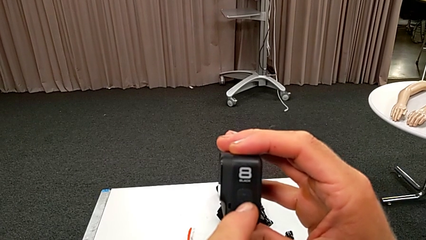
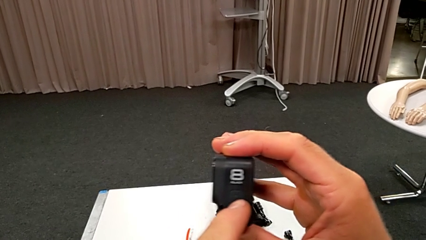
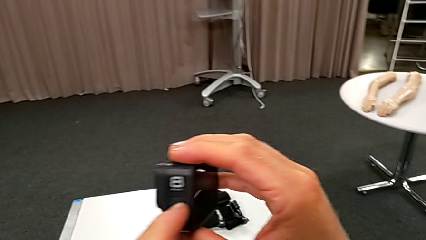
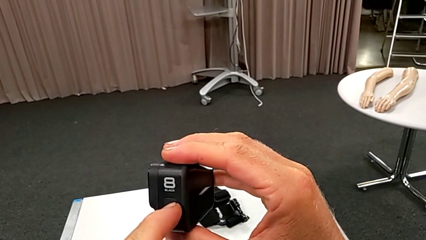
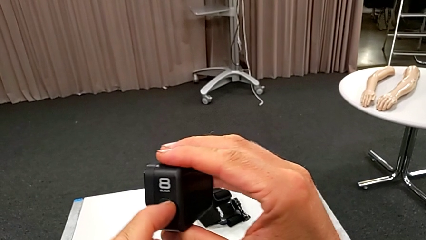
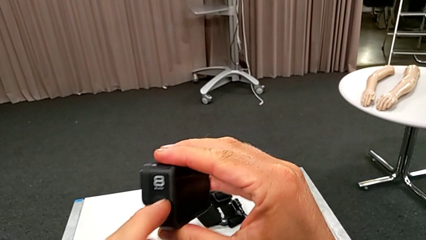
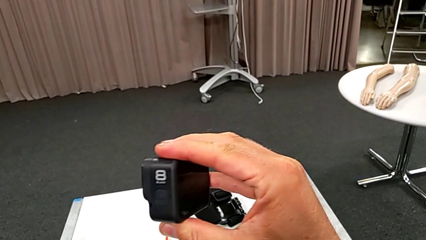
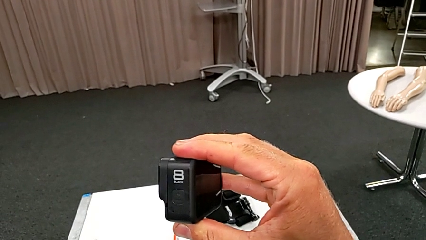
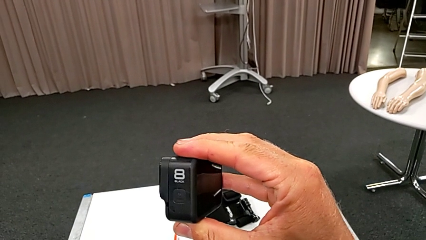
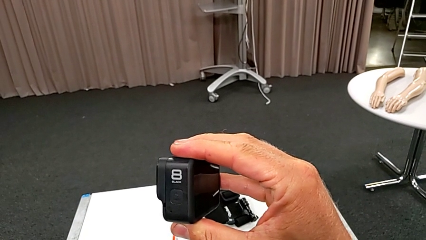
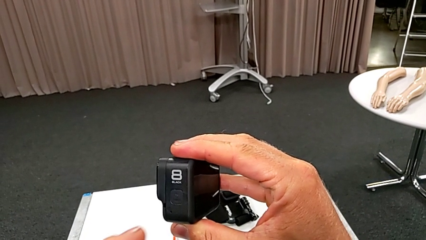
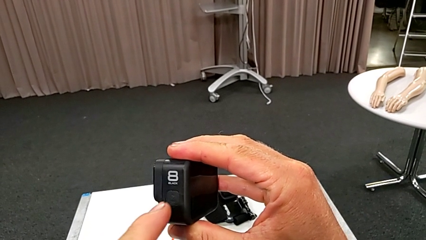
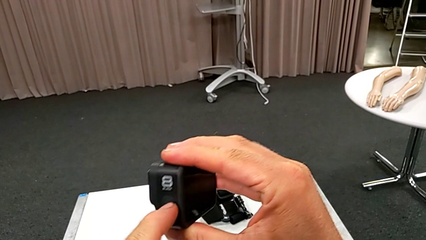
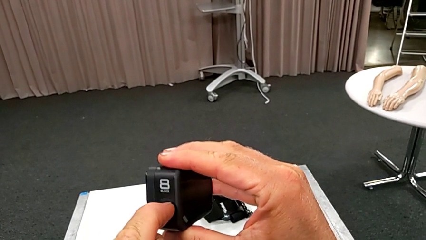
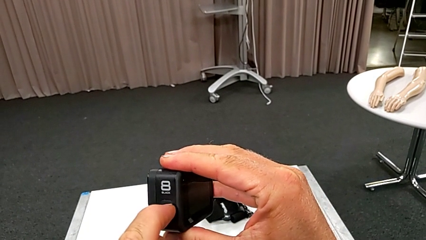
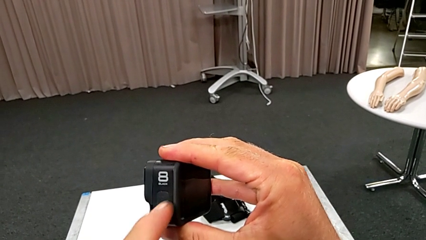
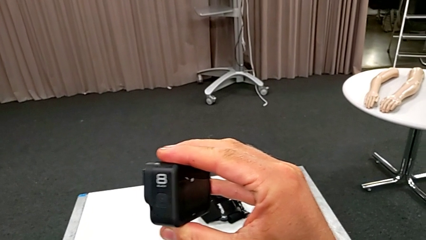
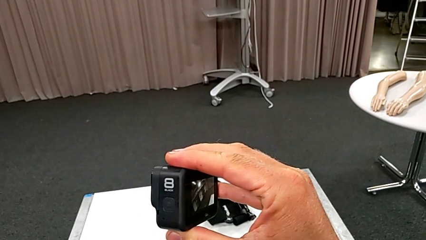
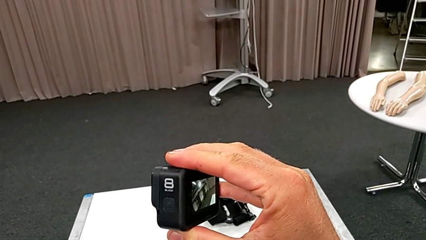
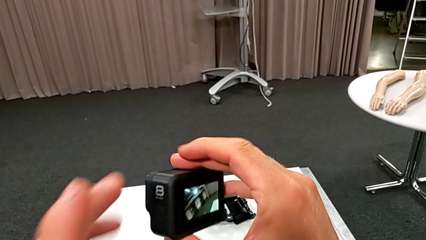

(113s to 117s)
The camera wearer is turning on their GoPro. They press the left button and turn the GoPro.

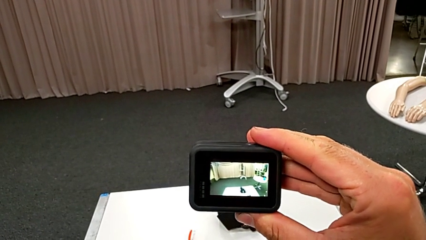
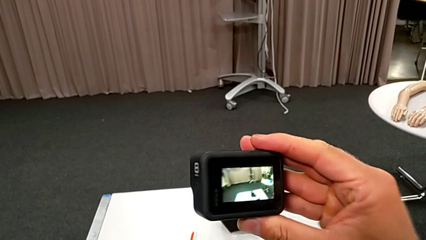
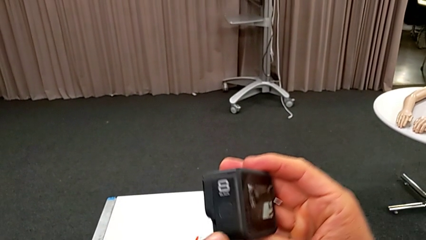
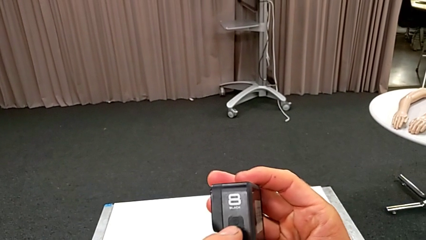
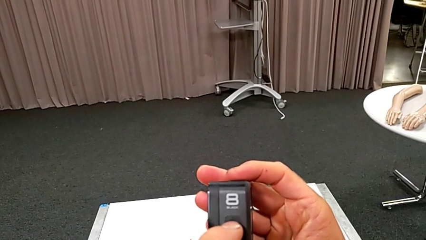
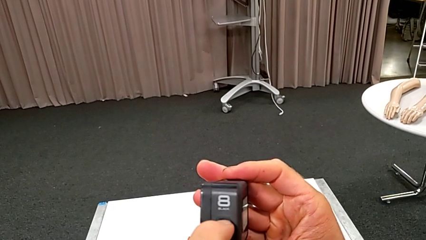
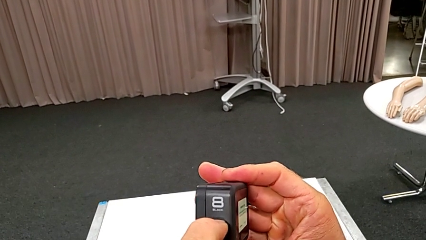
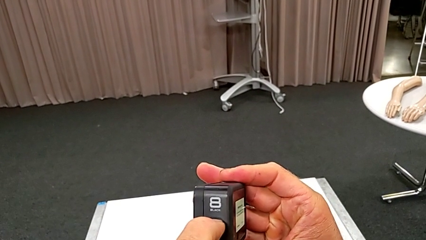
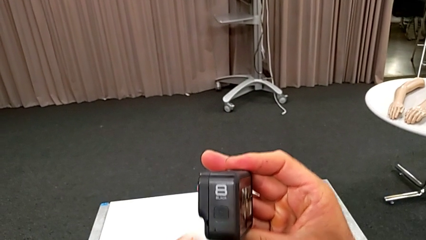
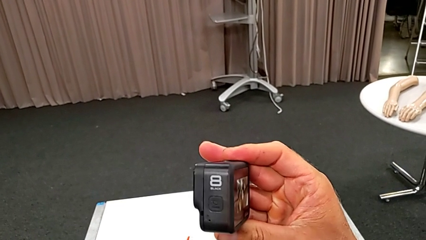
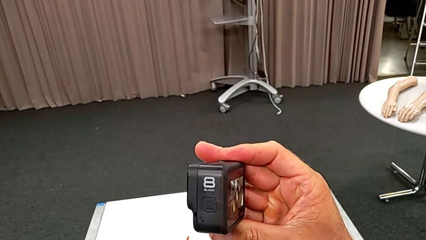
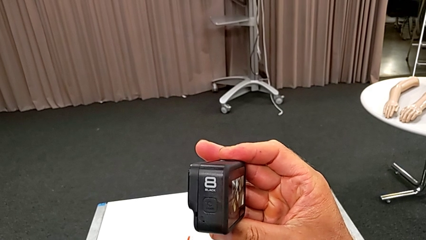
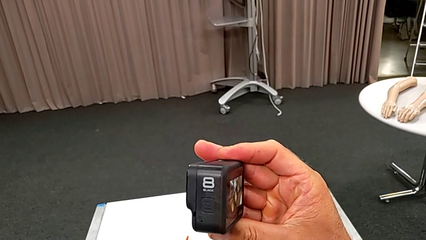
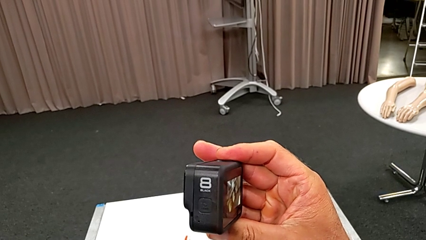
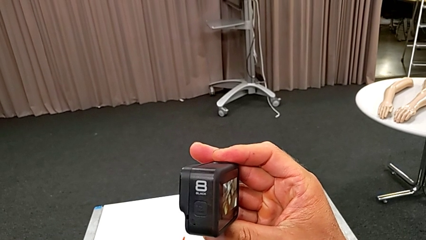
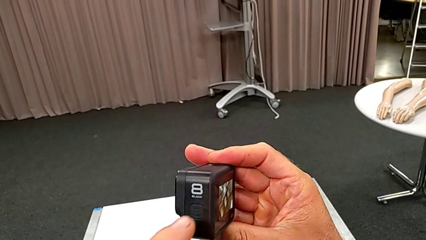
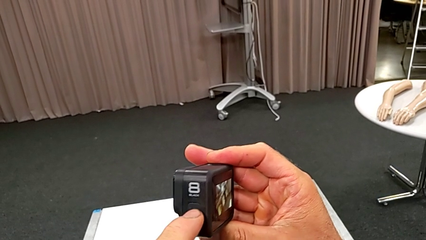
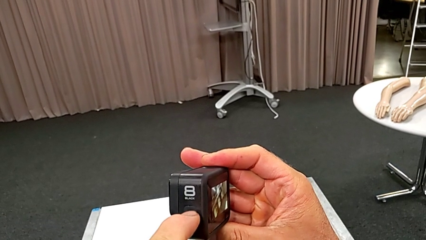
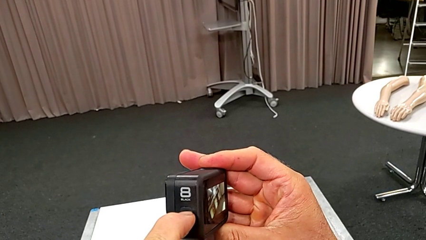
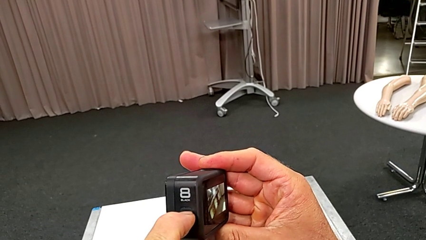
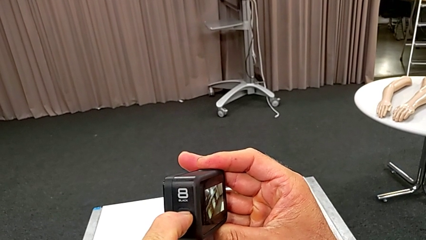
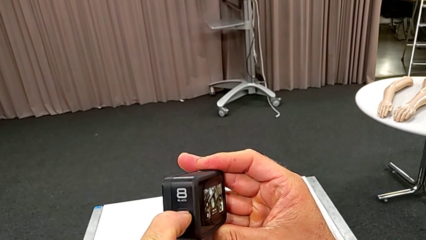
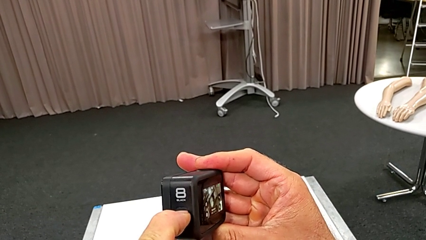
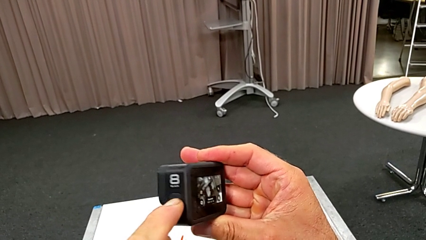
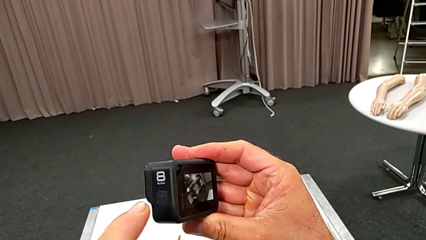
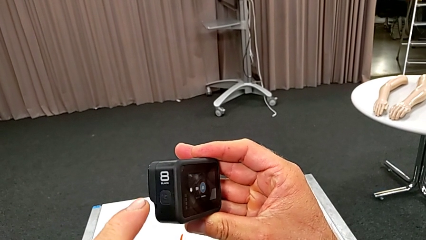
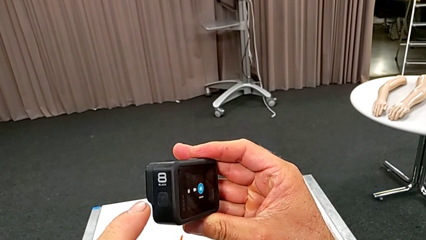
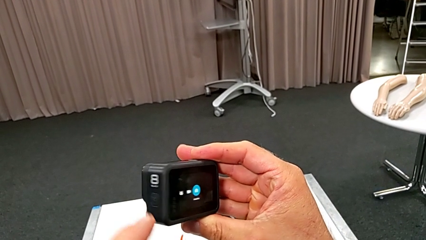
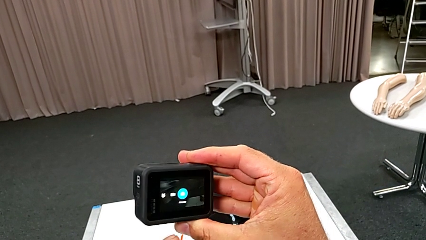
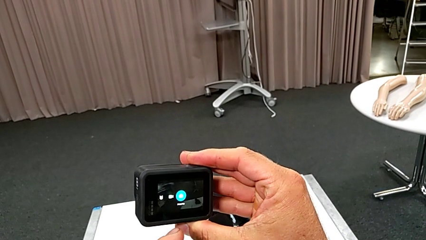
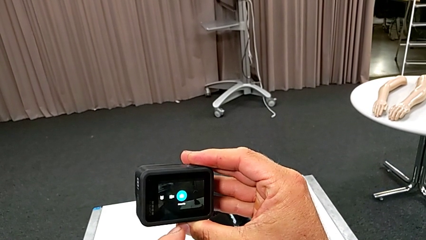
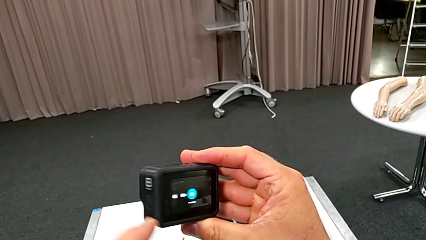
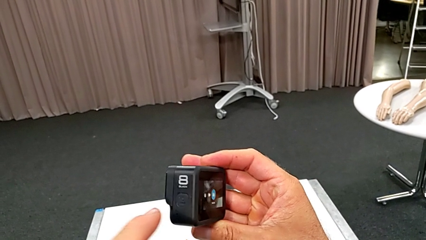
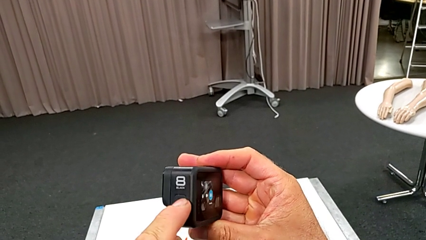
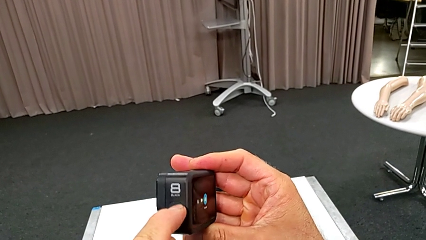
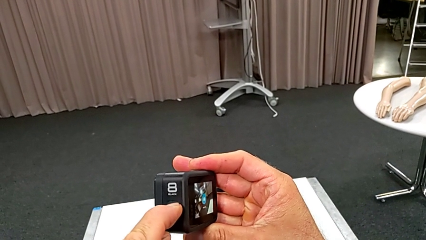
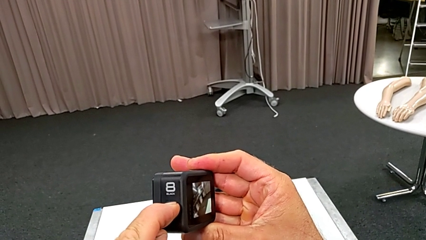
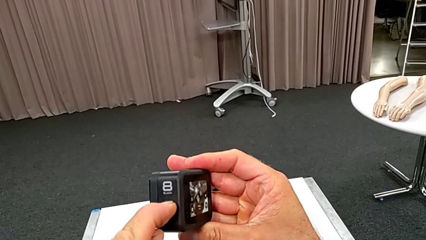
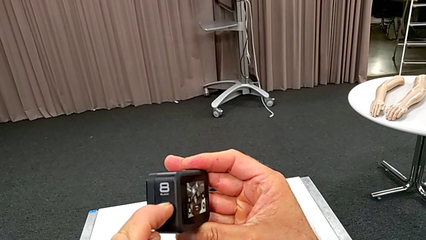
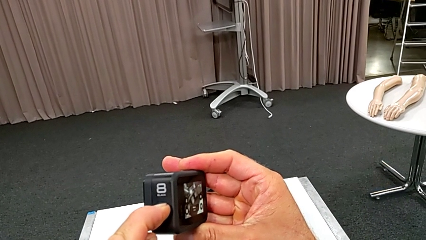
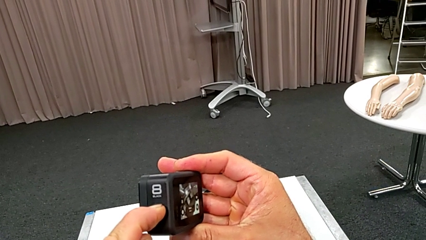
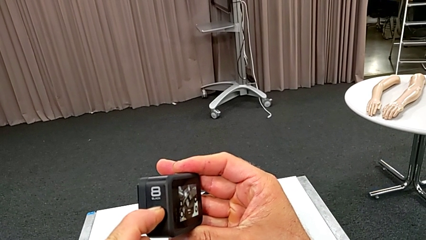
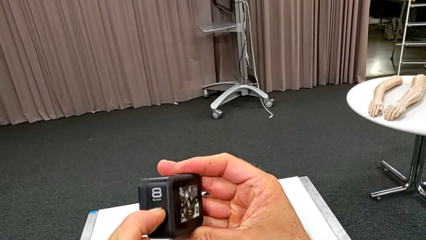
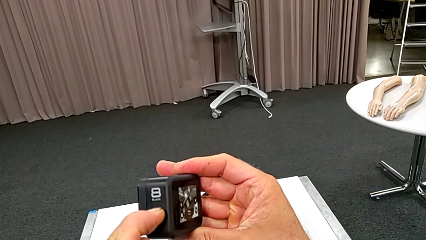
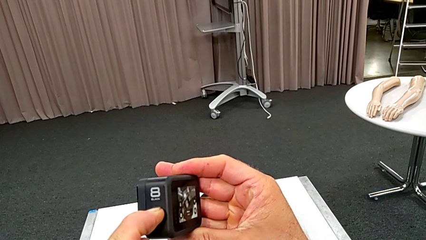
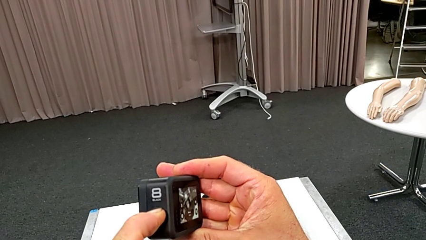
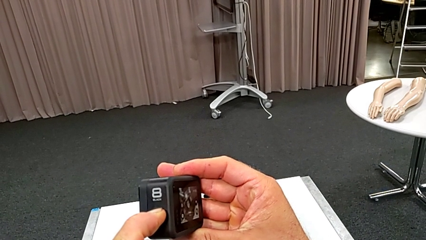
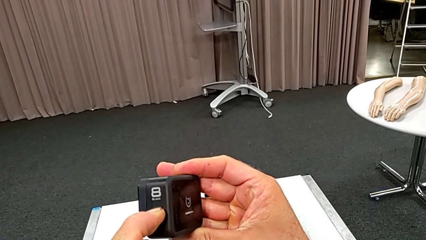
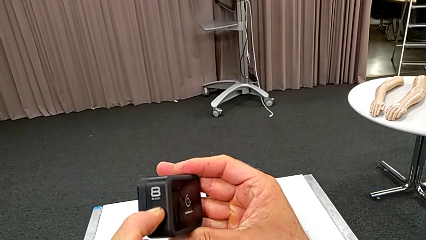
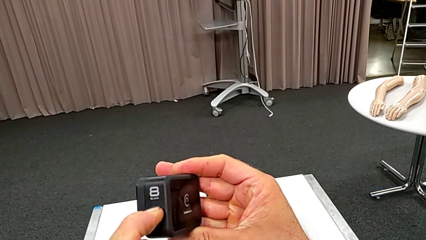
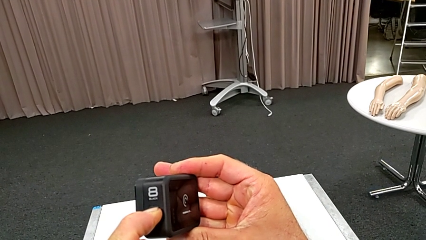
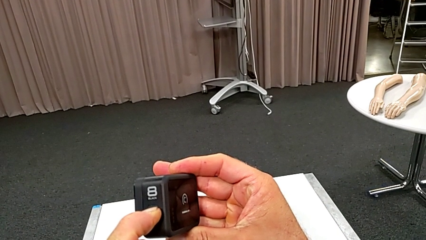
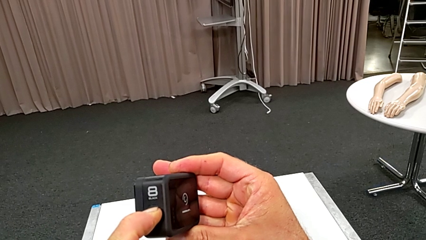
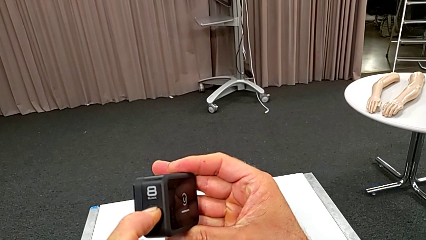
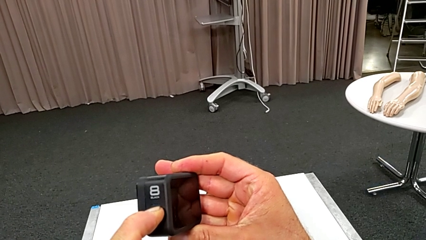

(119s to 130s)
The camera wearer turns off their GoPro. They turn the GoPro, press the left button, turn the GoPro and hold the left GoPro.

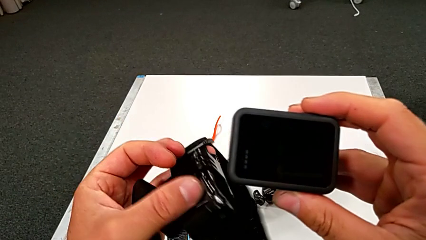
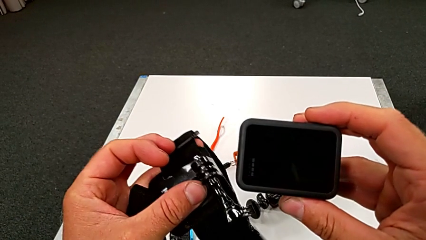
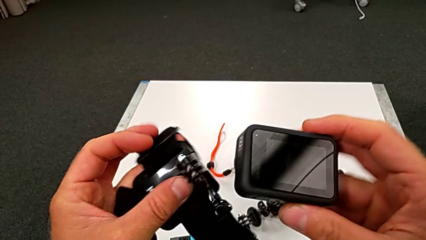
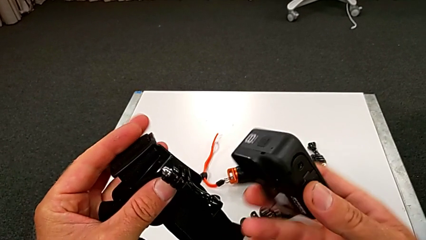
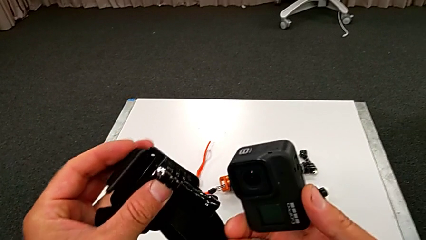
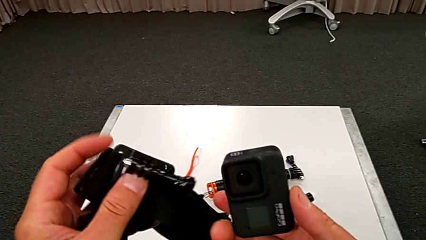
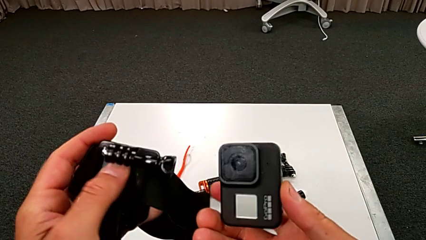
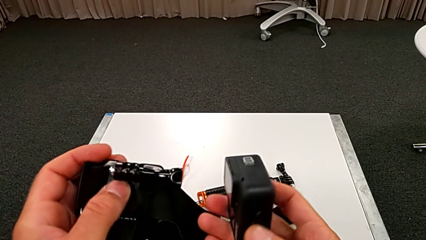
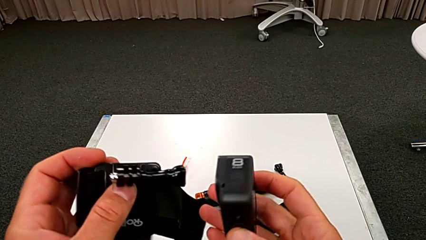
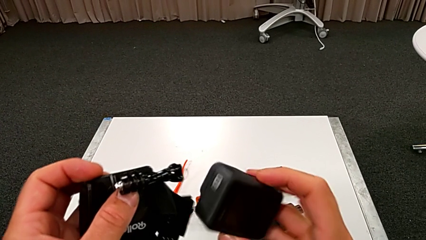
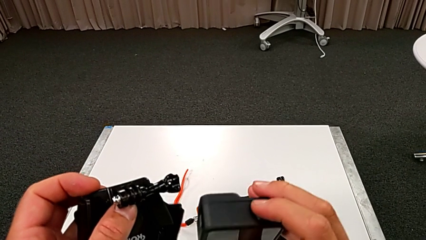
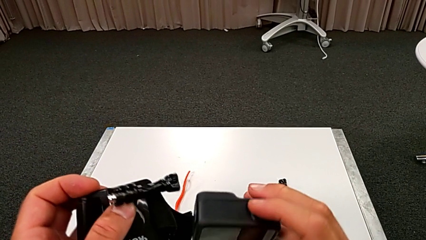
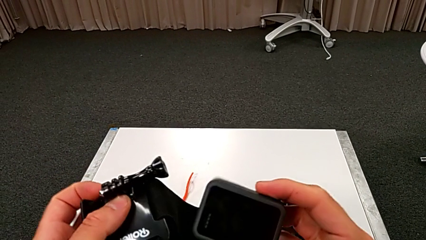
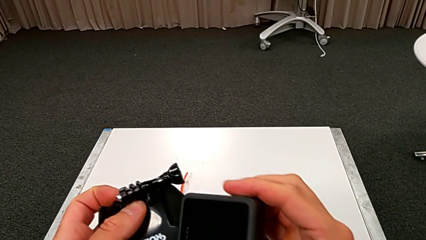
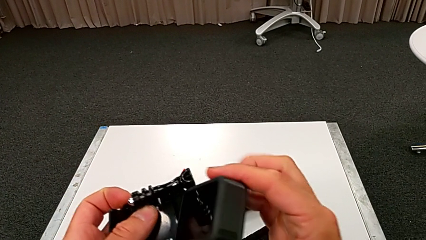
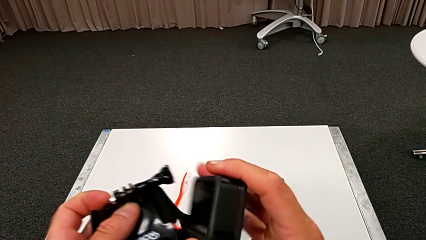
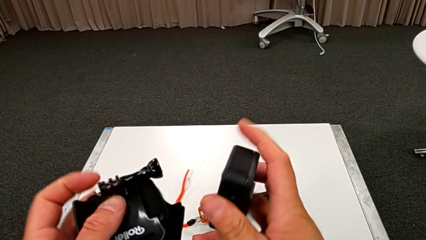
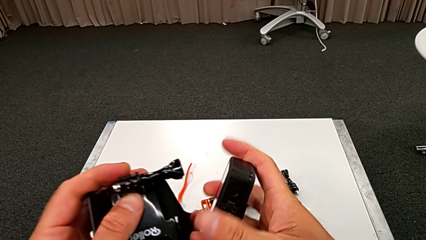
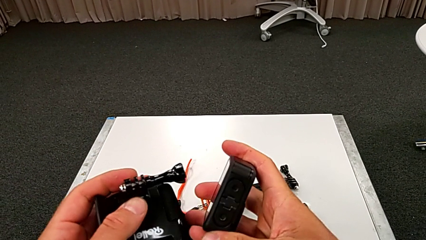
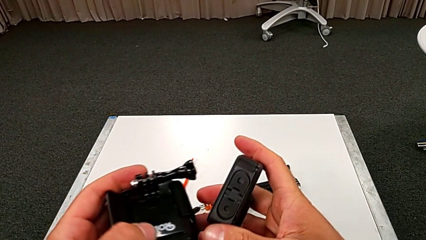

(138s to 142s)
The camera wearer is attempting to attach the strap to the GoPro. They begin to hold the GoPro.
